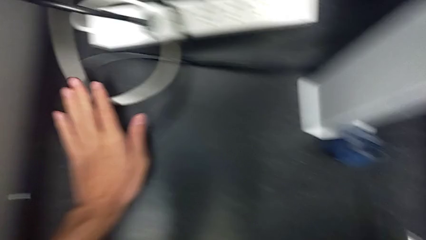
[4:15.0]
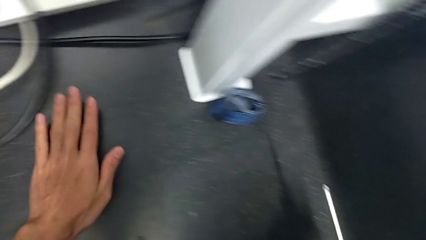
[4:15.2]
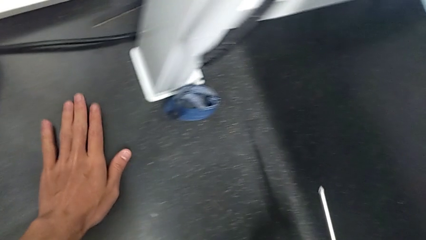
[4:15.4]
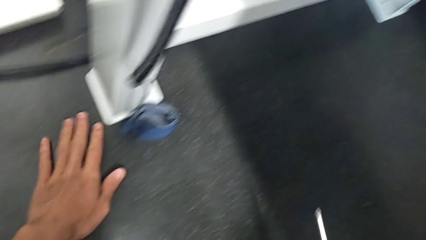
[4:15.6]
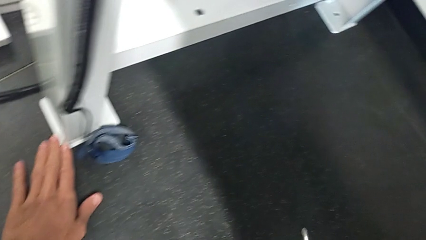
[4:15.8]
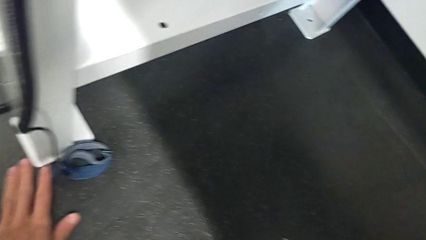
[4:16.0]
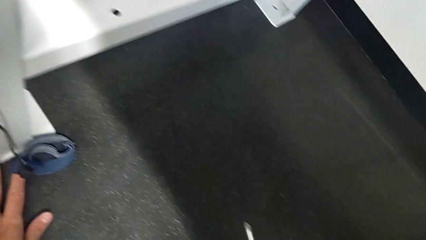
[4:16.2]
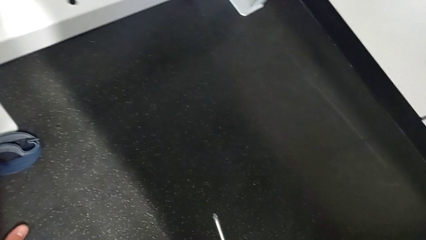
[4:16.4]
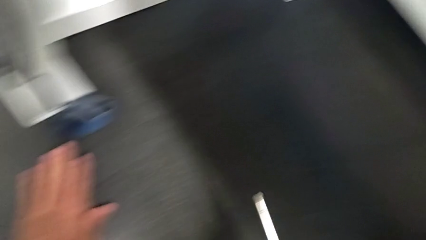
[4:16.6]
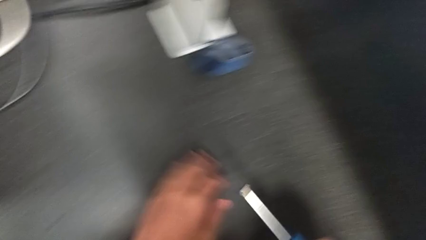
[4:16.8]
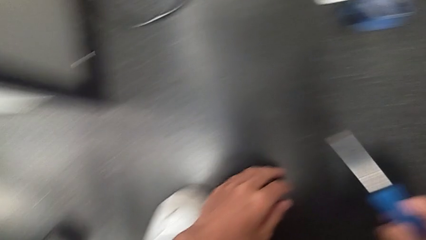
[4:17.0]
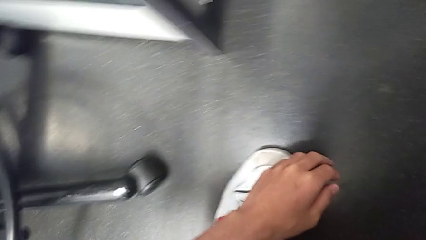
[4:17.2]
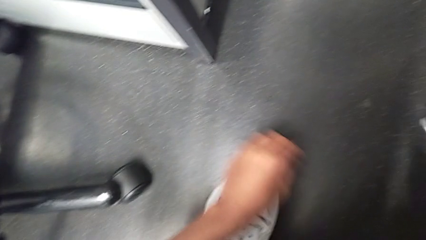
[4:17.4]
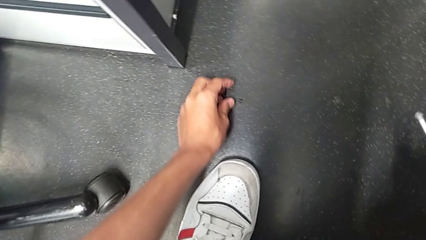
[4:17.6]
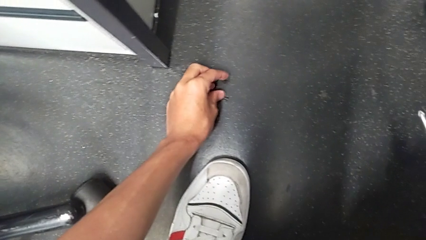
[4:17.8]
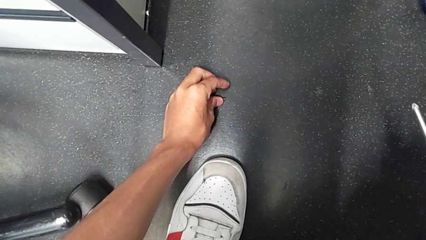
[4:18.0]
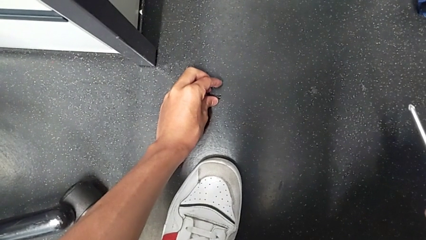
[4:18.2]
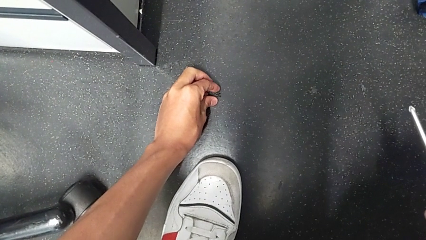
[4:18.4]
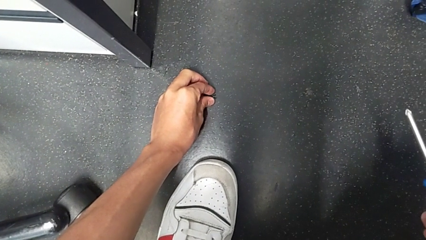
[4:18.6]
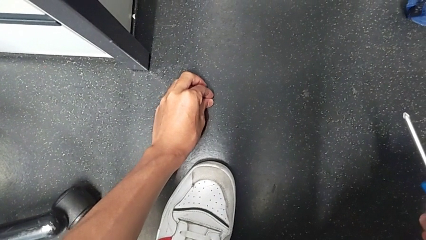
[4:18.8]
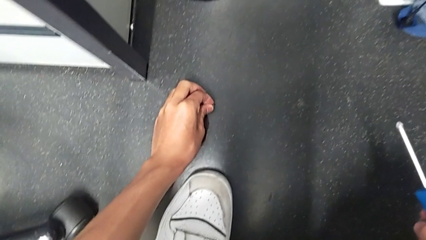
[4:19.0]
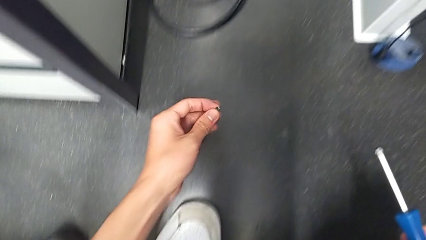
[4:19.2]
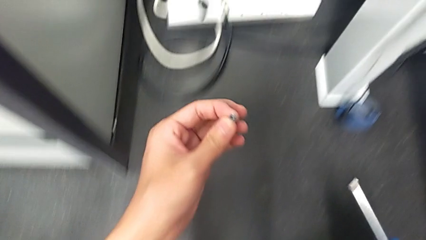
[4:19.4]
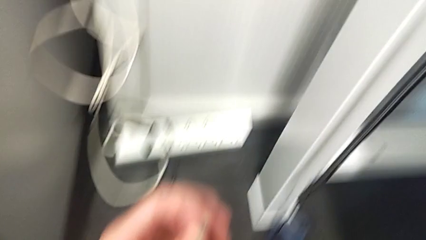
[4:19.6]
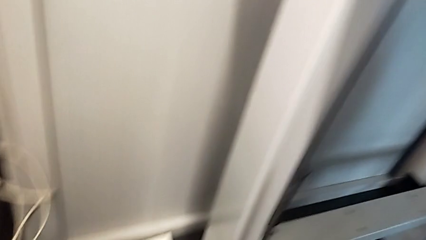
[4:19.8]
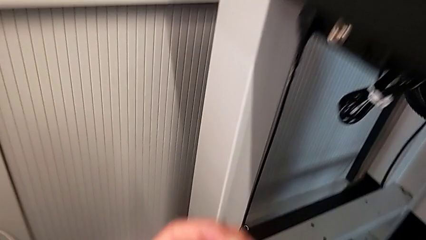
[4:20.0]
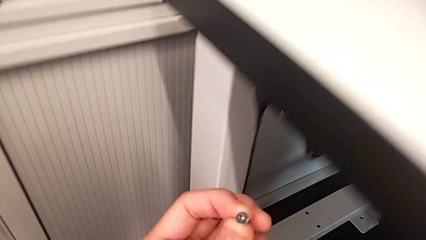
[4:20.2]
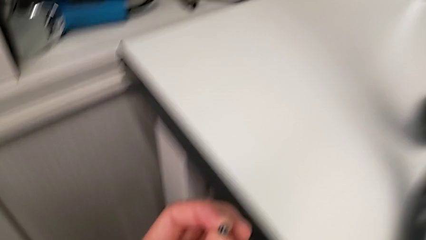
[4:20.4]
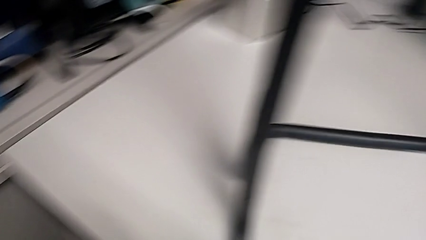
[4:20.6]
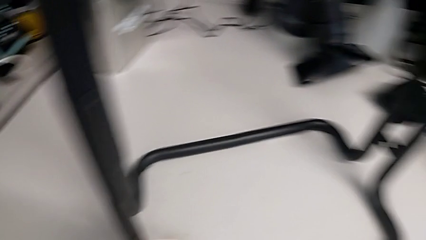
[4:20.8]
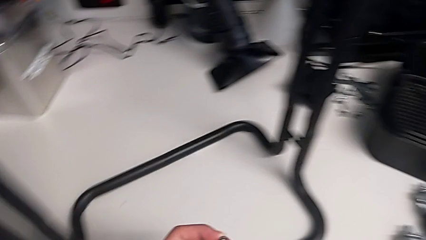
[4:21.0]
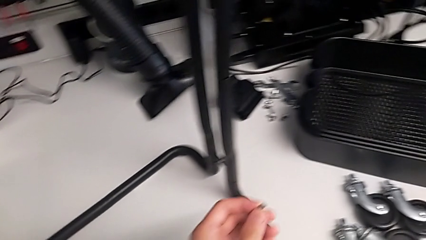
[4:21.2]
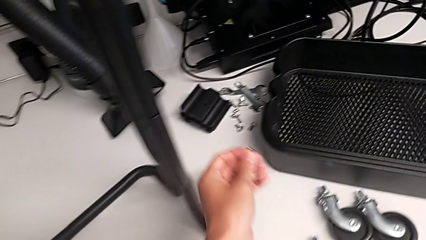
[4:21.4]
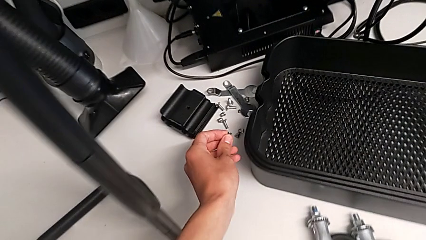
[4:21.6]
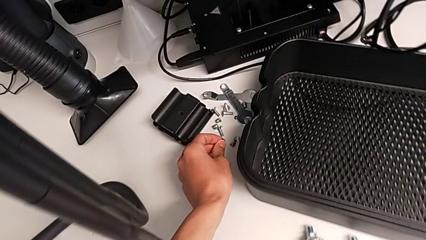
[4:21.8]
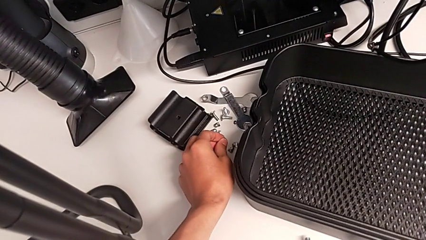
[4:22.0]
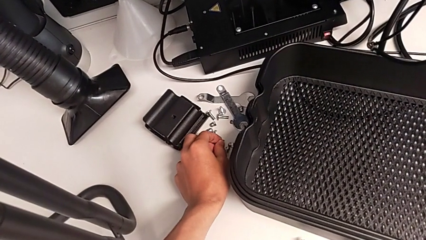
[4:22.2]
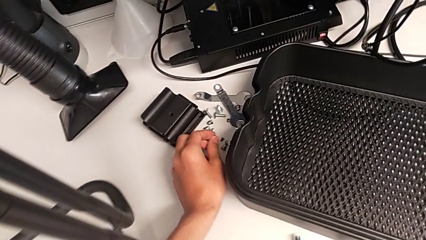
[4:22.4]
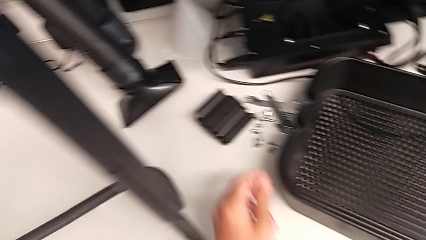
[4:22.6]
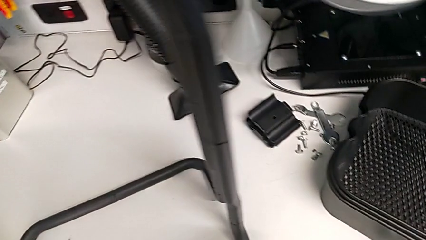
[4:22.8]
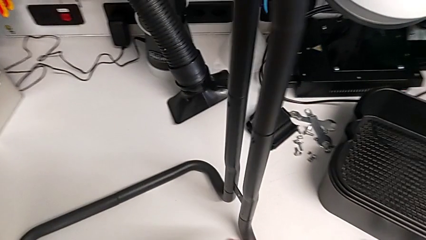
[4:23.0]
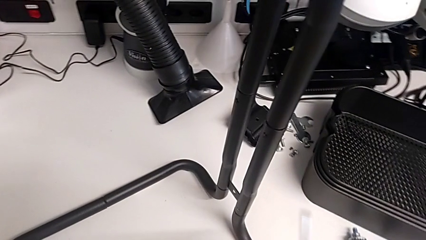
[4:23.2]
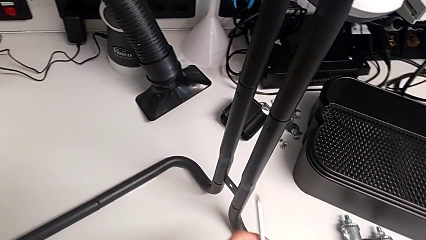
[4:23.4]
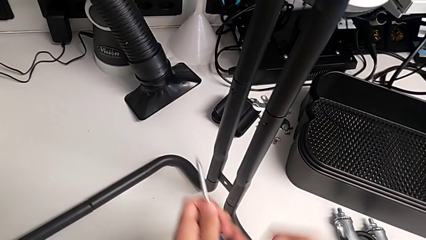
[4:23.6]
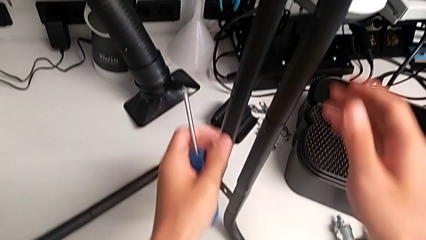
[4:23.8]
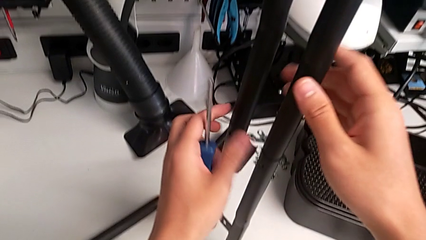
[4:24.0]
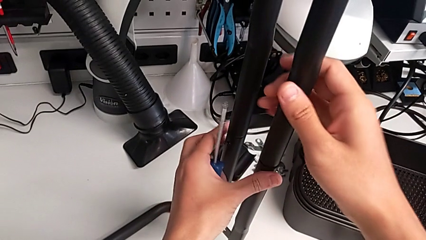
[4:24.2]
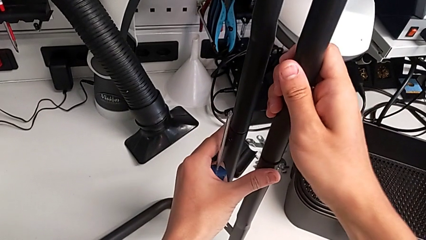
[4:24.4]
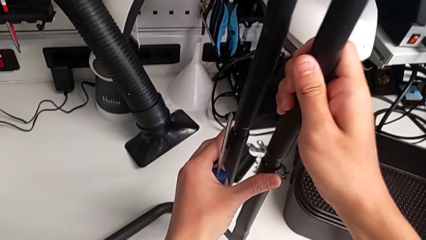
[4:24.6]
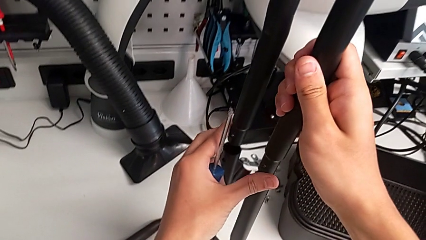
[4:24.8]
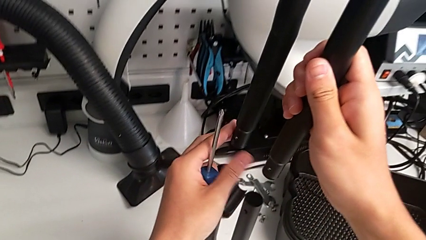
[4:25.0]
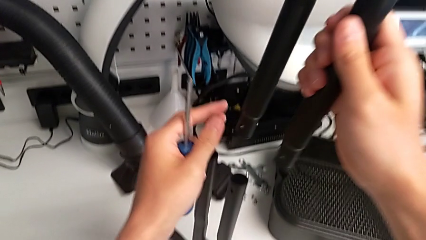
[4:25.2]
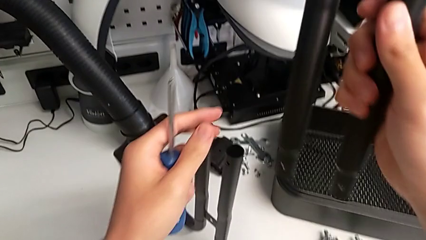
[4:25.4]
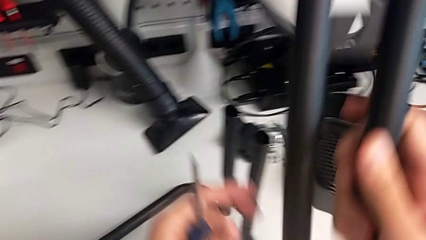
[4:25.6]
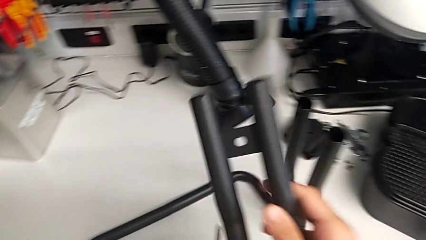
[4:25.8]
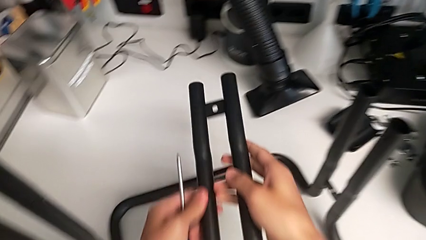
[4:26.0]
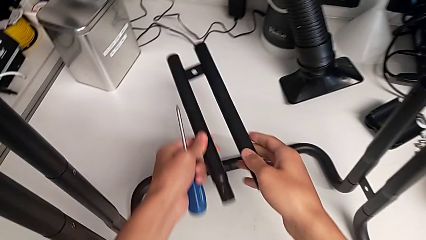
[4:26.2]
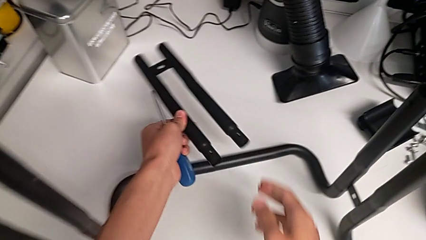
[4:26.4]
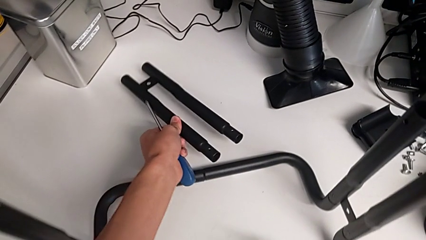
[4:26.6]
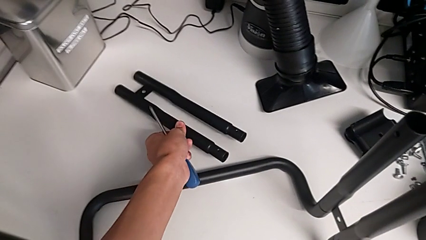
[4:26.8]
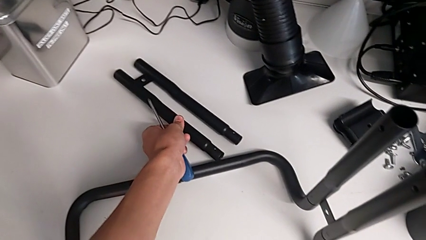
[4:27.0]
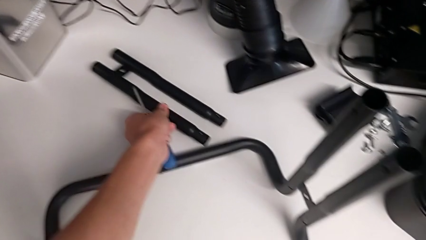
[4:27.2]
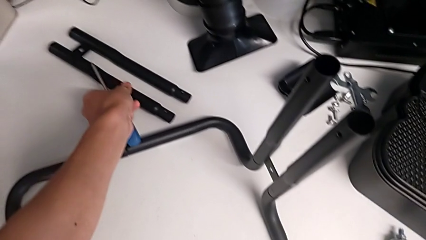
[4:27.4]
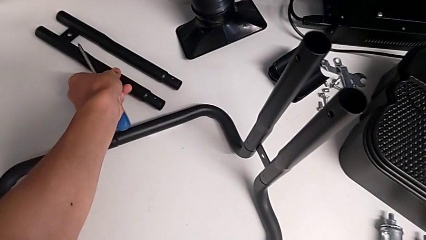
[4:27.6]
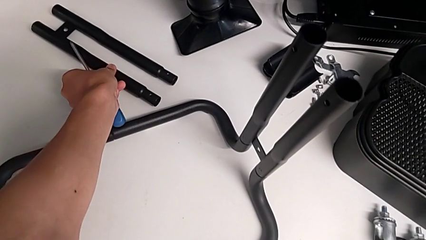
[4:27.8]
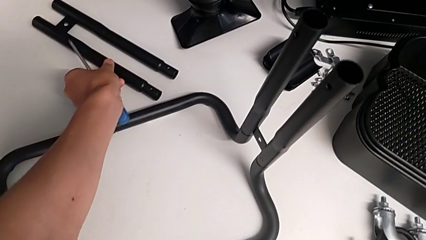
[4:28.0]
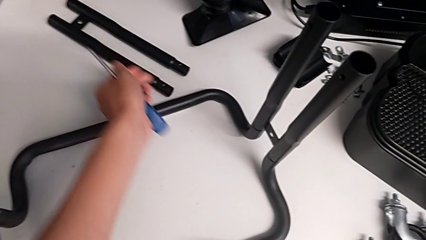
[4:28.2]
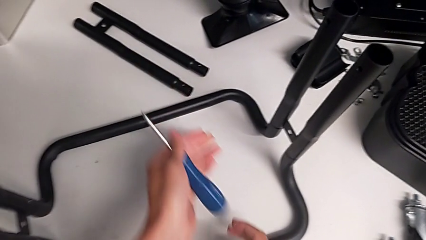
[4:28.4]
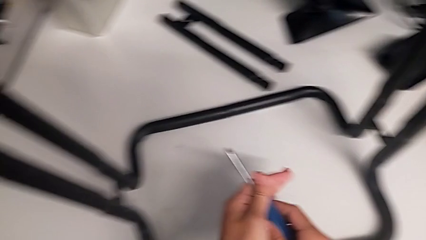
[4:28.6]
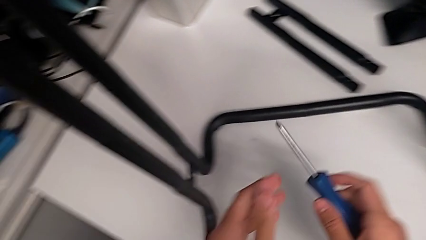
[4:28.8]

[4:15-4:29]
The camera wearer is unscrewing the right screws of the side bars. They inspect the screw, grab the second screw, place it, grab the first leg, disassemble it, place it and approach the screwdriver.

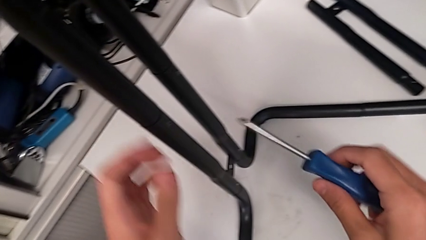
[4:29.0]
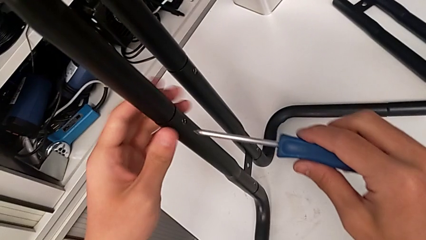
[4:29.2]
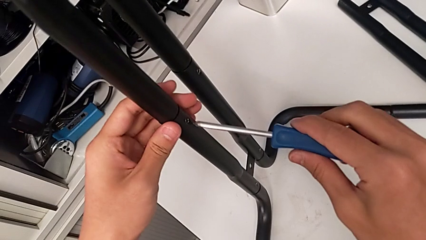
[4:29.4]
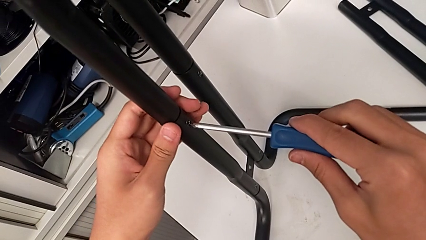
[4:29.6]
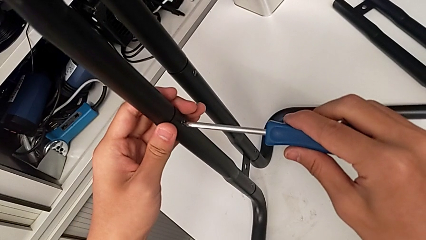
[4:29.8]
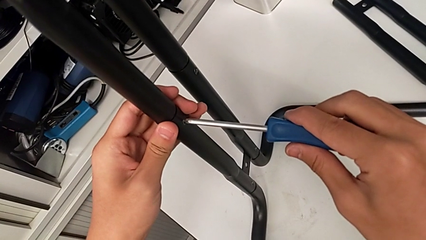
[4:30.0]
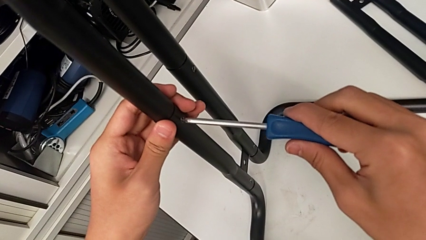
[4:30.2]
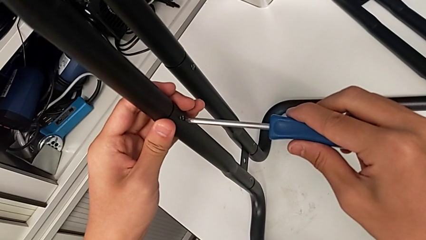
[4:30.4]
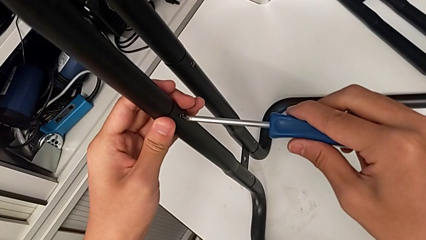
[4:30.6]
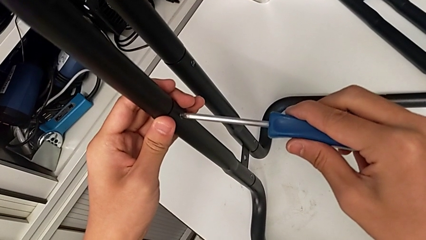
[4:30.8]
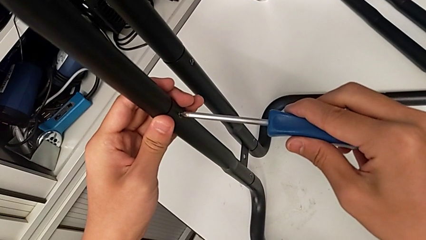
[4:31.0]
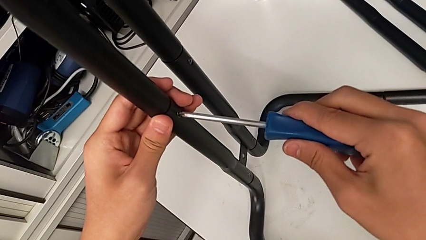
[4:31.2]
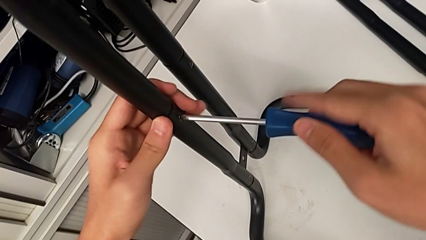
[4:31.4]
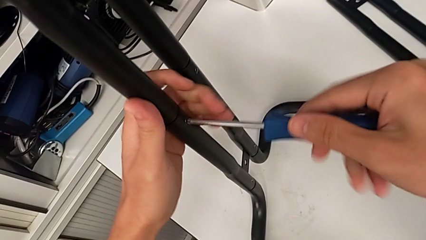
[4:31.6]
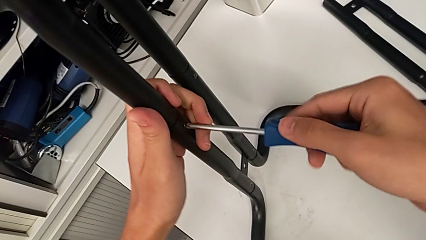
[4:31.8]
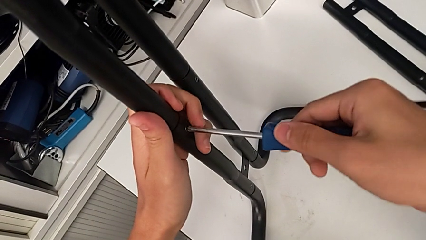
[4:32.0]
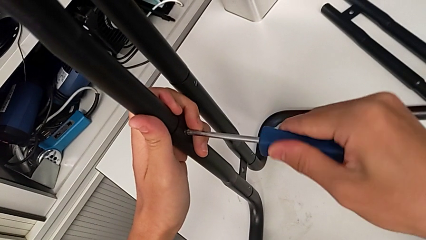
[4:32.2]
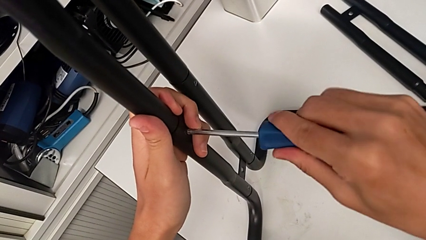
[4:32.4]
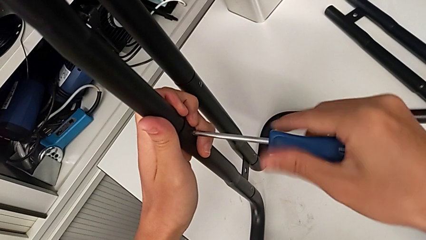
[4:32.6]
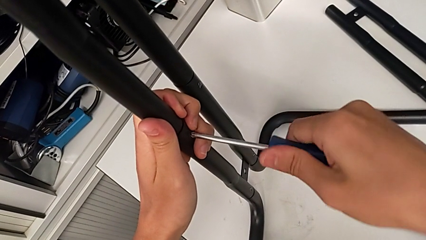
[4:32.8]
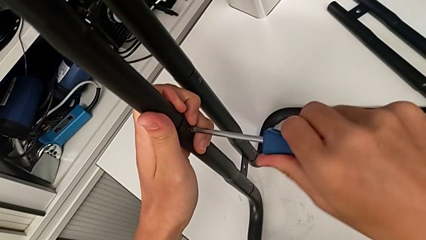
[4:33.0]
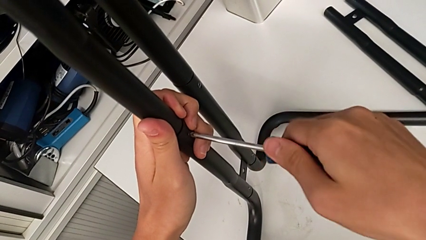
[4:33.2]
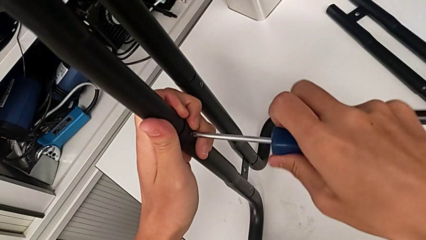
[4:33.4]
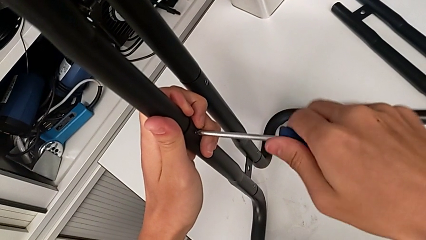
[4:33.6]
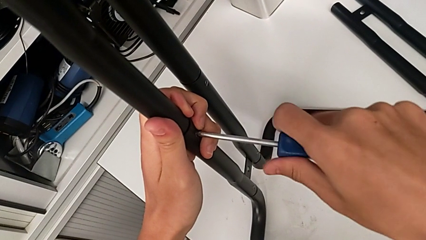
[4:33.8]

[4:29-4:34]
The camera wearer is unscrewing the left screws of the side bar. They align the blue screwdriver and begin to unscrew the first screw.
